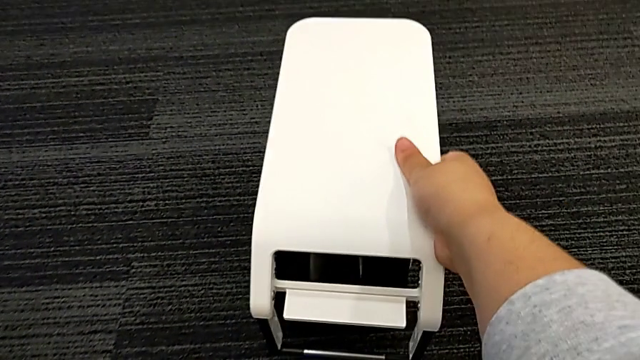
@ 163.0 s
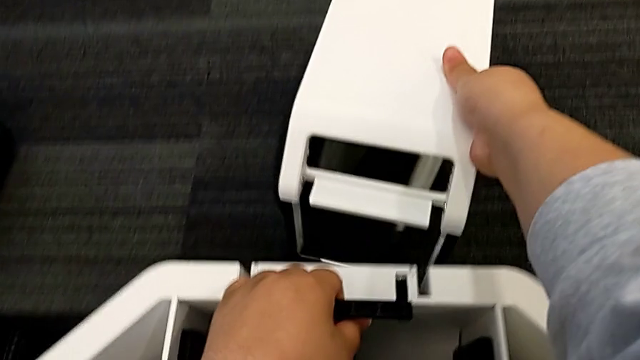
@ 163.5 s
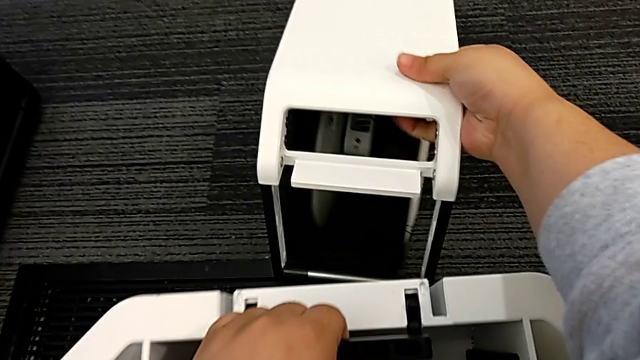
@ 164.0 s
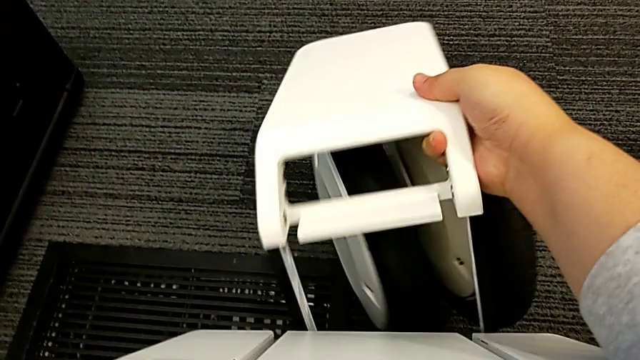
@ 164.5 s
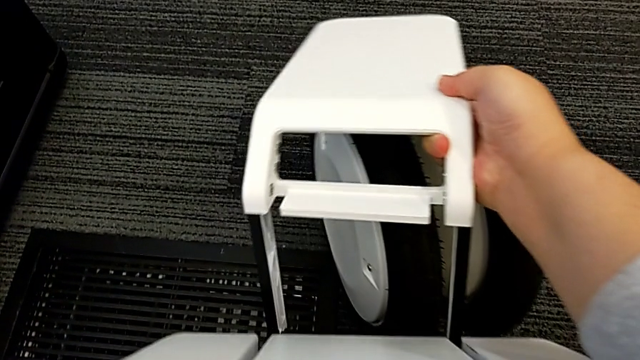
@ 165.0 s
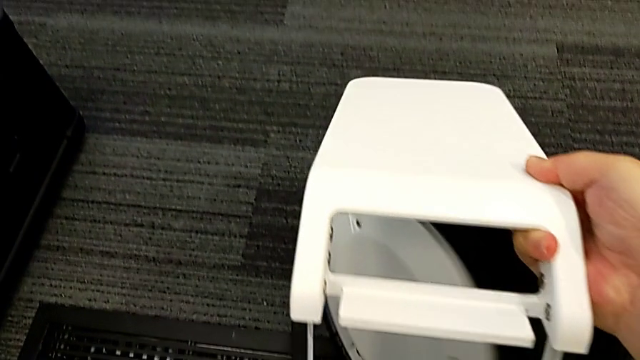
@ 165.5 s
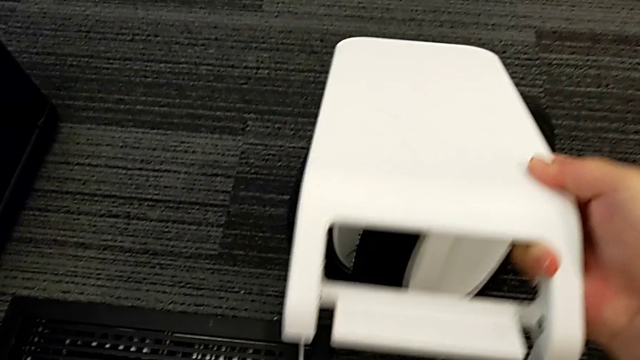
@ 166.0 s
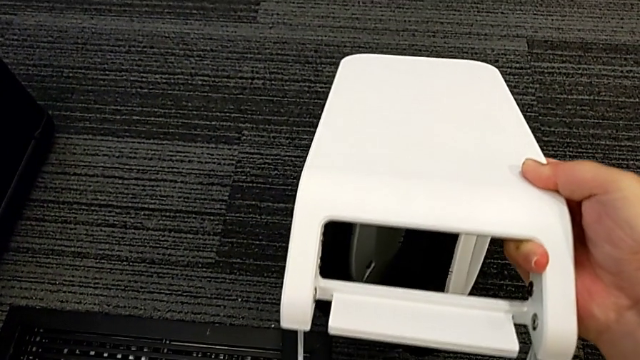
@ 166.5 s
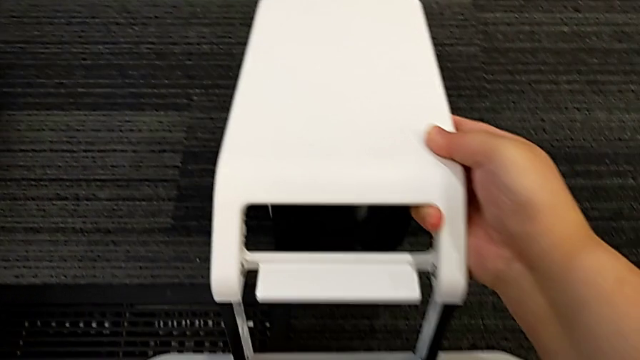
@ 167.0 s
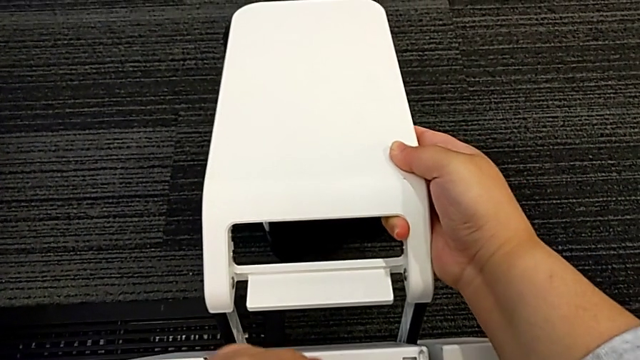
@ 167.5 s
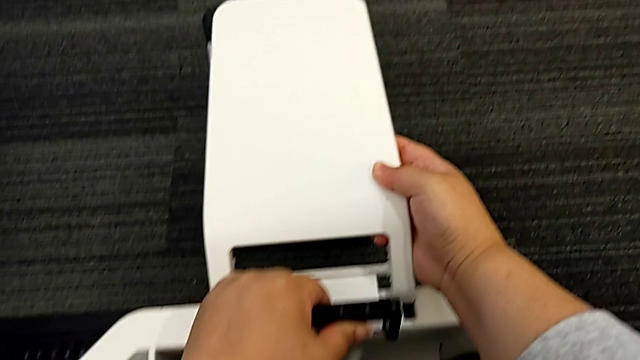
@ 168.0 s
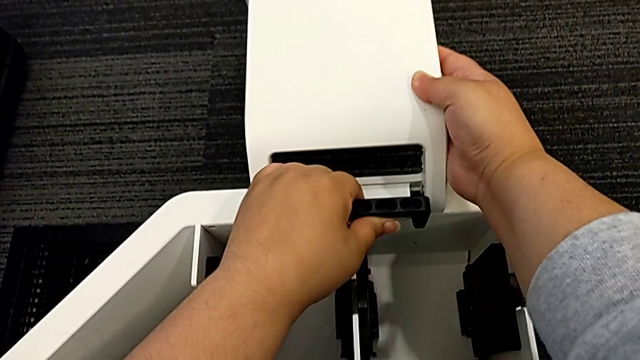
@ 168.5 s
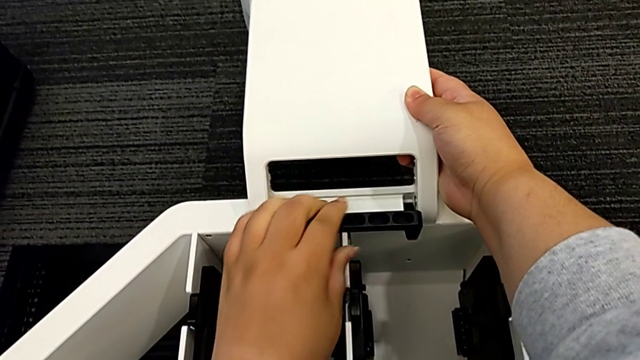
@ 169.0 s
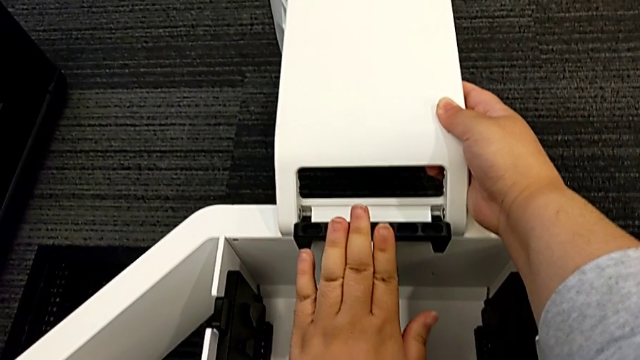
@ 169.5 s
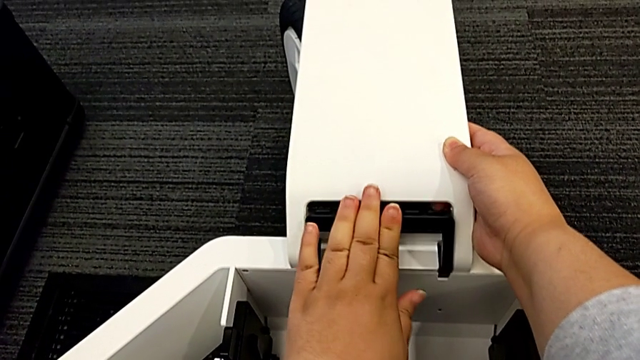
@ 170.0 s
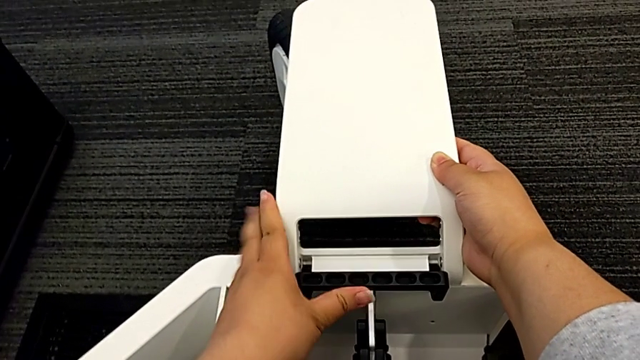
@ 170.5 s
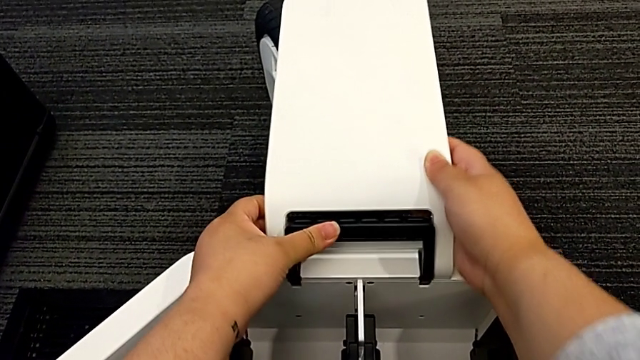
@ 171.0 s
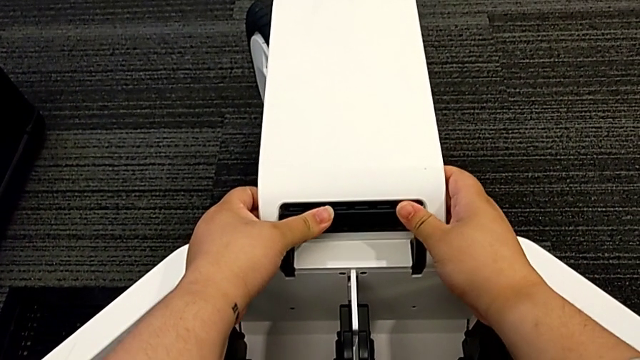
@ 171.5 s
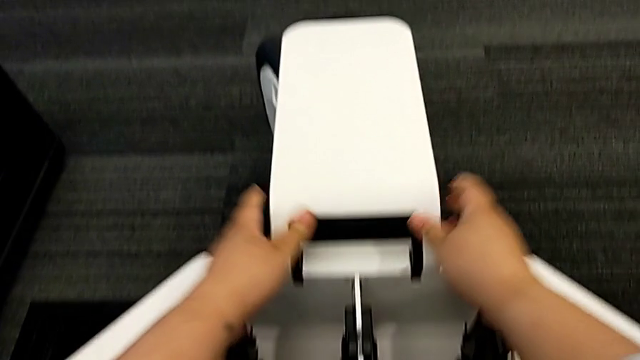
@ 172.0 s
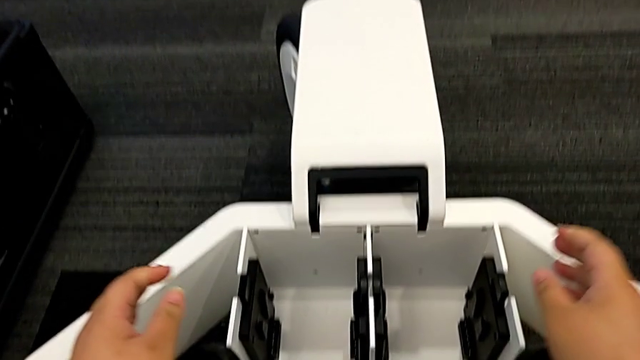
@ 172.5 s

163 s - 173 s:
The camera wearer is assembling the third wheel. They insert the third wheel.

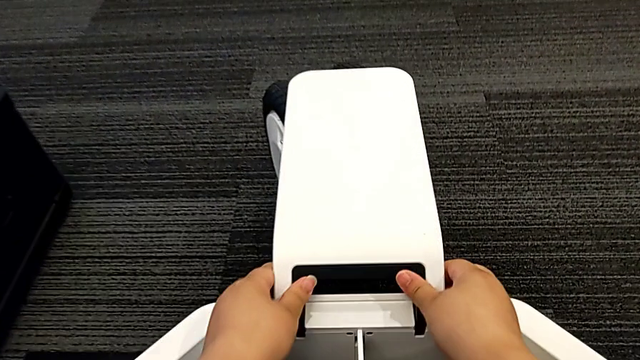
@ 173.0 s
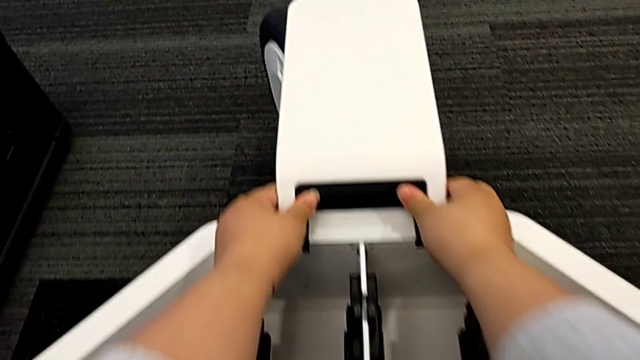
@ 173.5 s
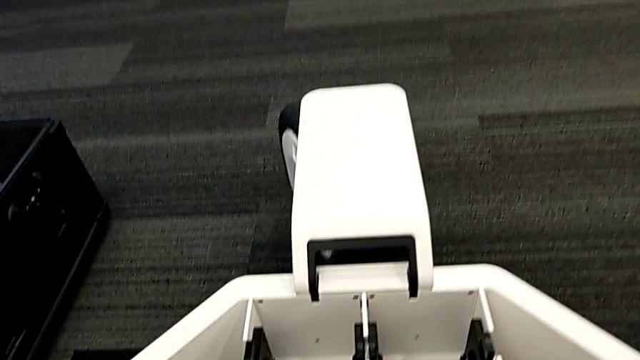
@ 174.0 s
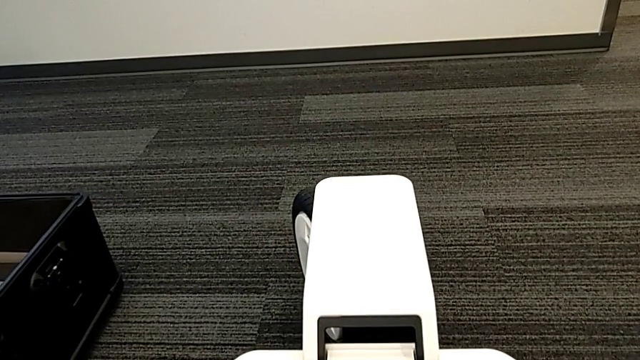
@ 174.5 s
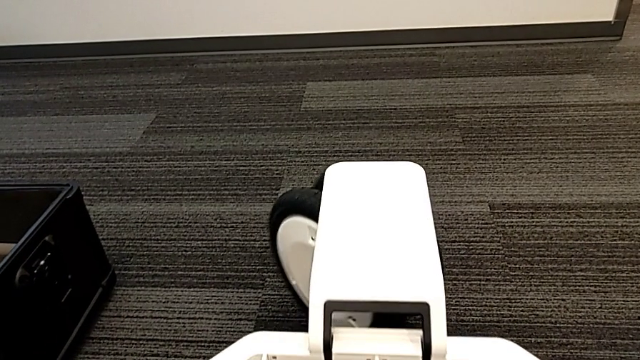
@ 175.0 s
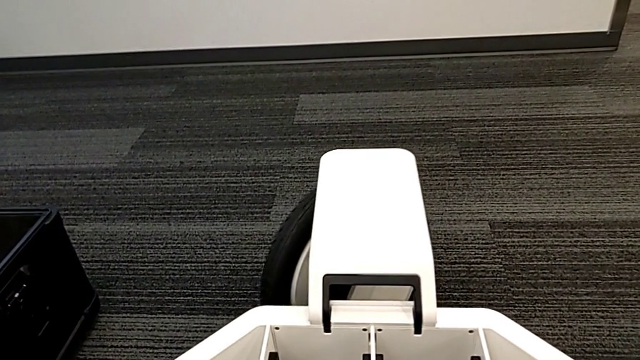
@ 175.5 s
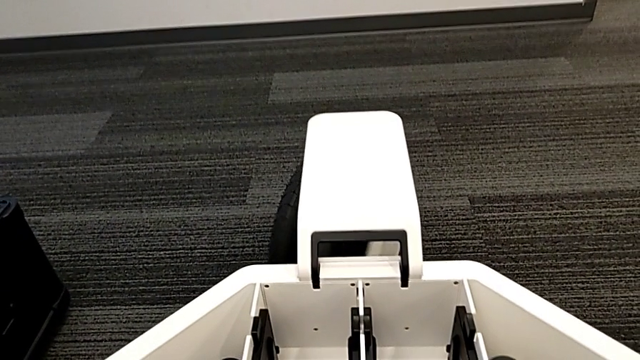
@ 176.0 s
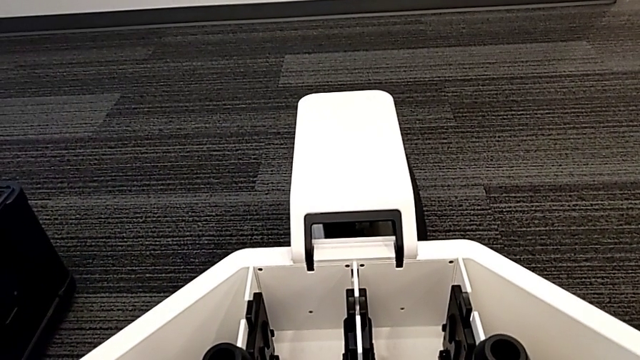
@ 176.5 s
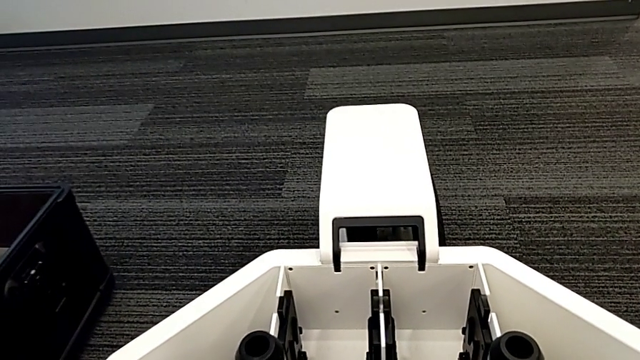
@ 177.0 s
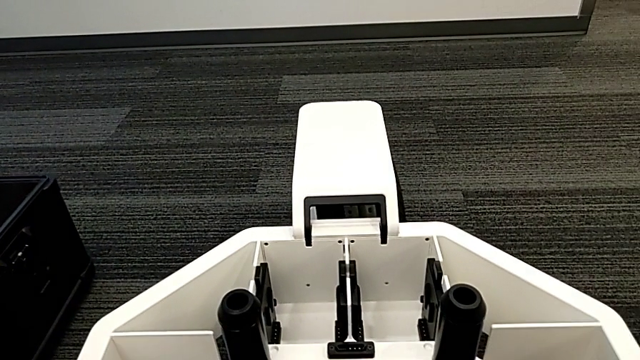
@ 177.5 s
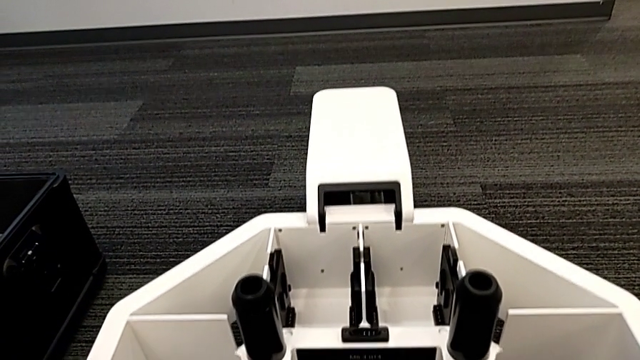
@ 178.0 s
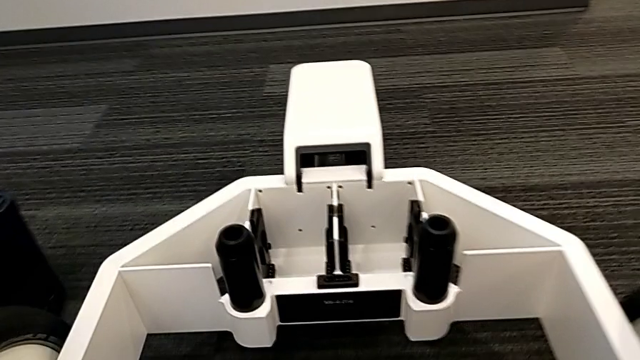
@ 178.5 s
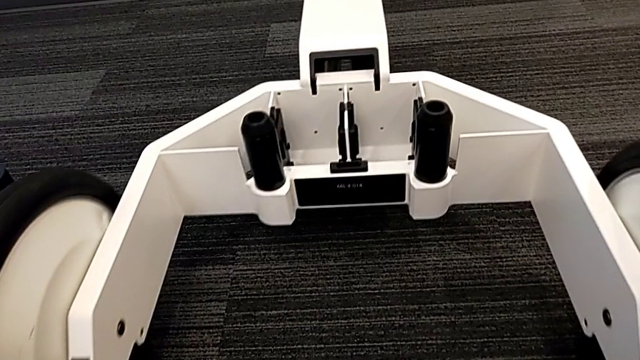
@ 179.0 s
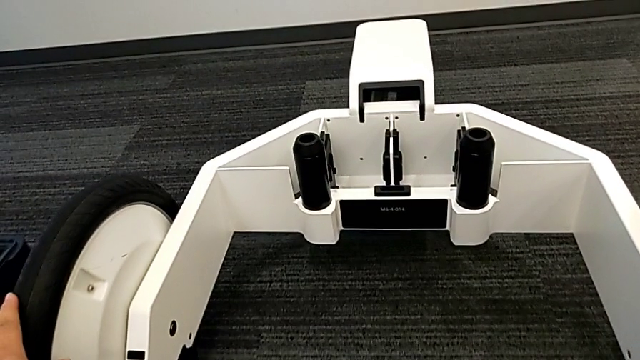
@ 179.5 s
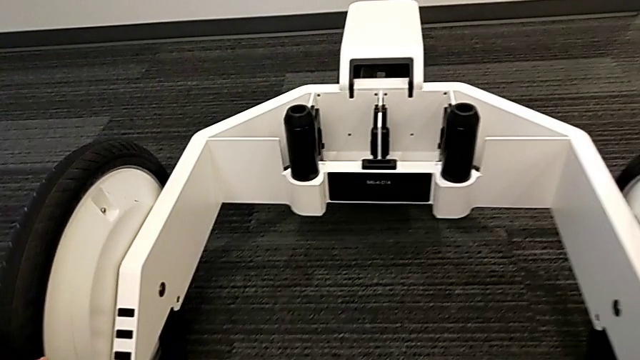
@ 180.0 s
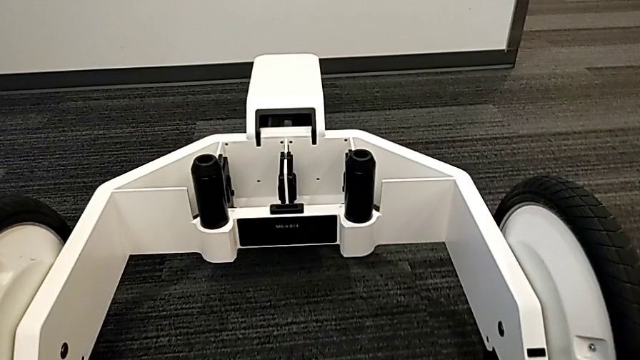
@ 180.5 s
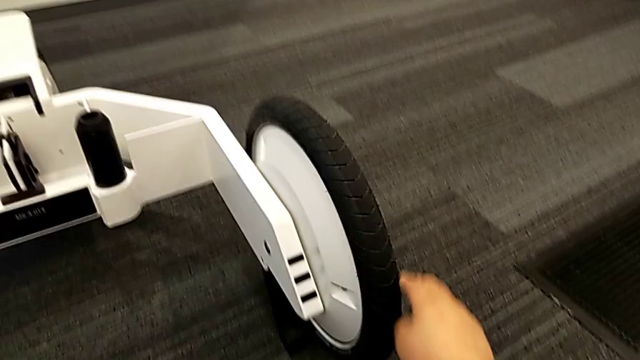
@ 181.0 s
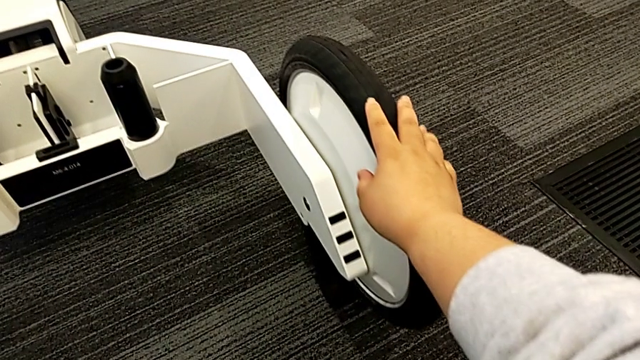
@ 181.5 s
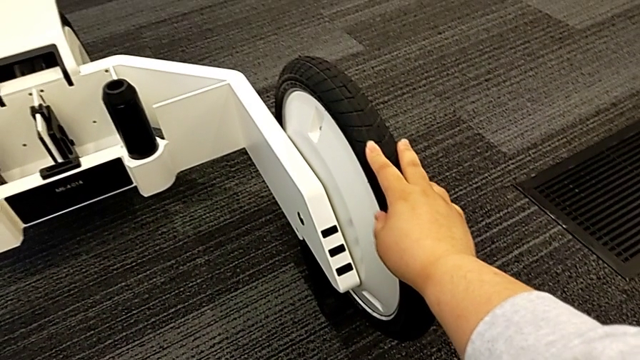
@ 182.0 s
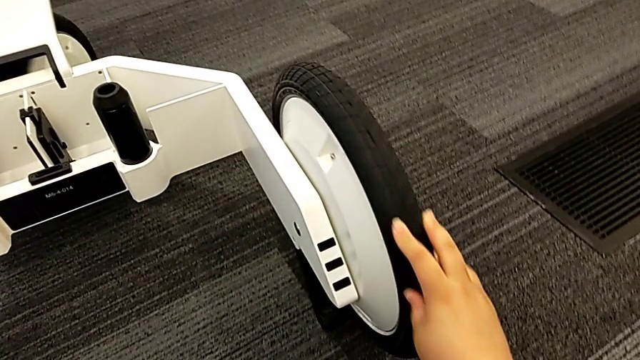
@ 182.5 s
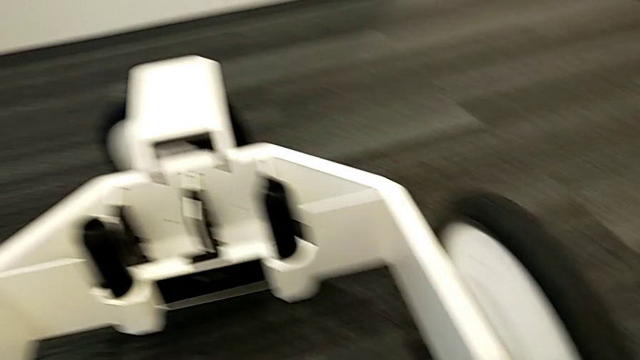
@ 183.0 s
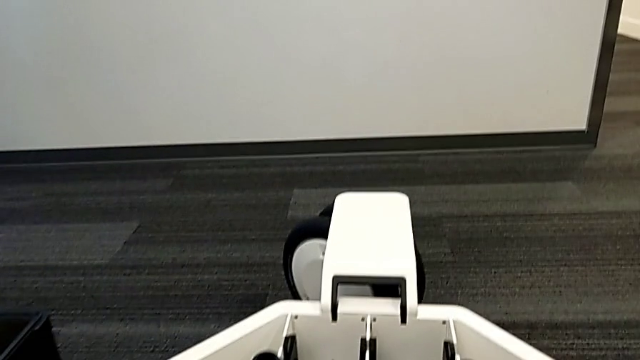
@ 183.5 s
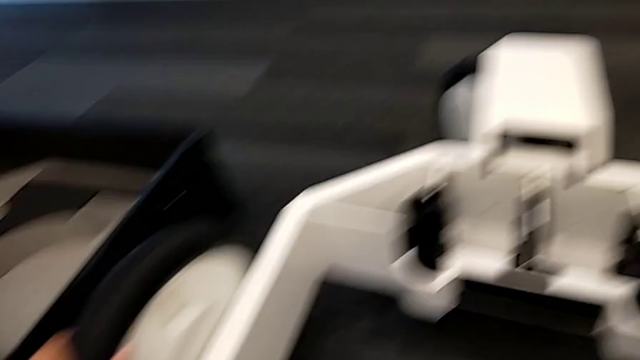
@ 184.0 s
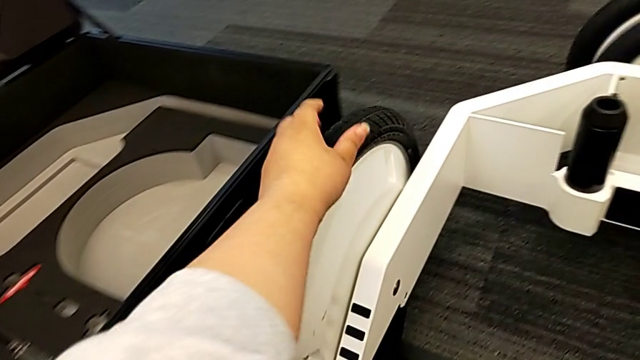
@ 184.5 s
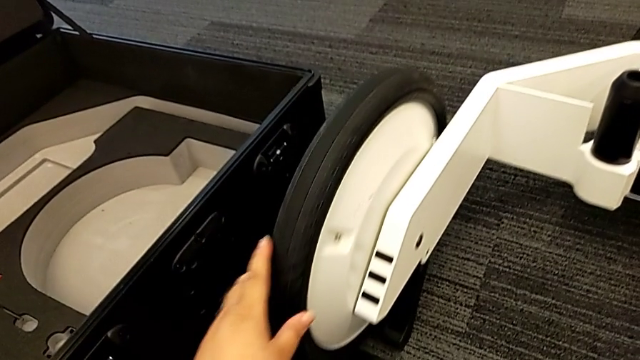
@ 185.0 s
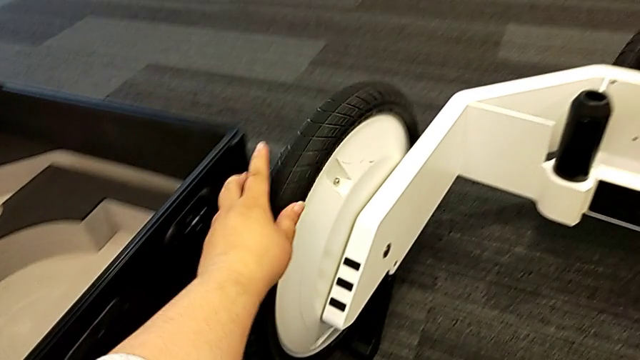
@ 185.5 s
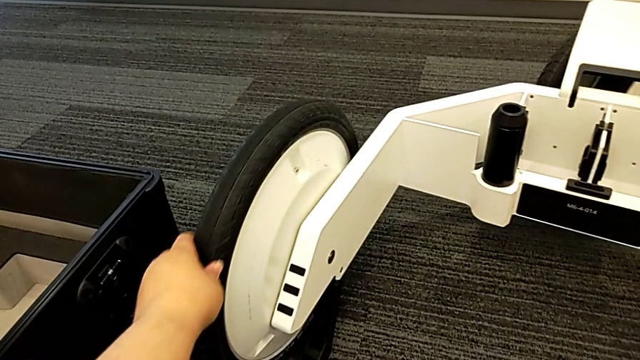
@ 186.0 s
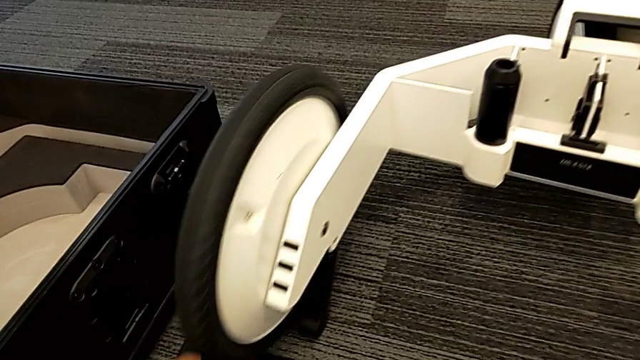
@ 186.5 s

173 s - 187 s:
The camera wearer spins the wheels. They inspect the third wheel and inspect the wheel.
